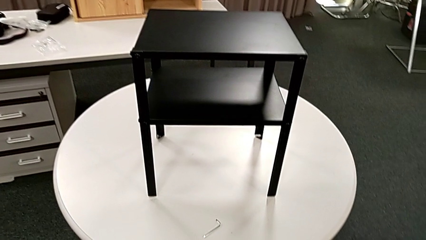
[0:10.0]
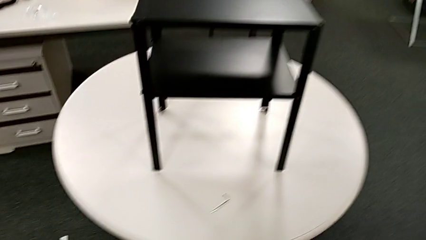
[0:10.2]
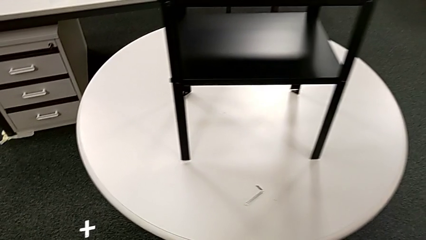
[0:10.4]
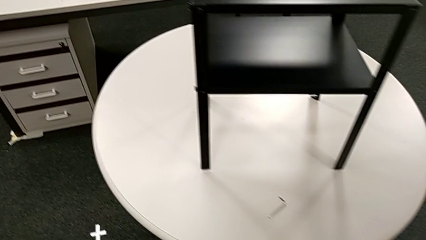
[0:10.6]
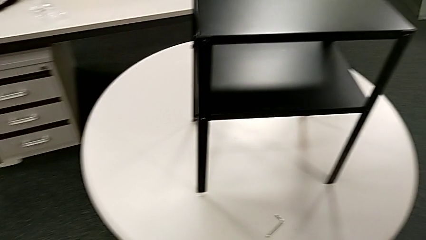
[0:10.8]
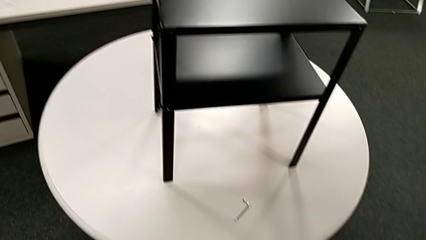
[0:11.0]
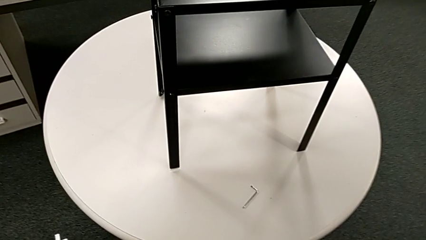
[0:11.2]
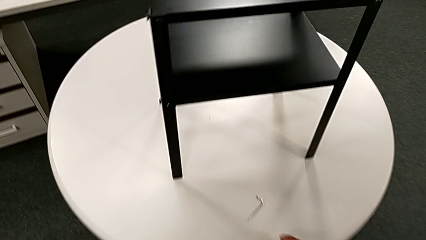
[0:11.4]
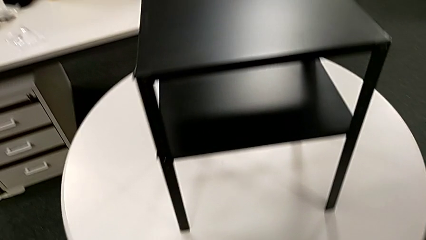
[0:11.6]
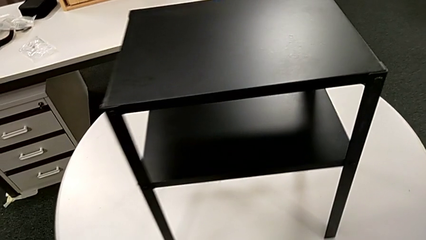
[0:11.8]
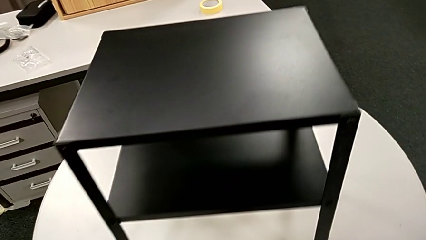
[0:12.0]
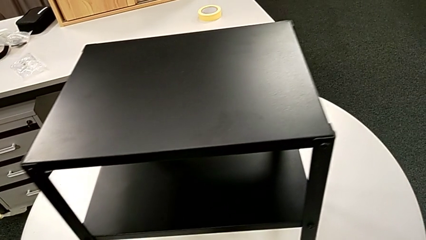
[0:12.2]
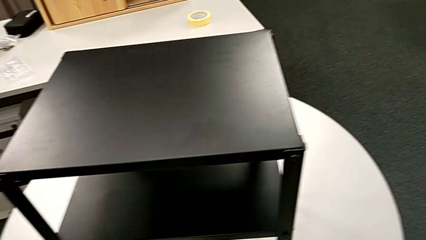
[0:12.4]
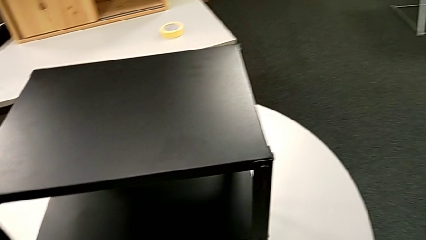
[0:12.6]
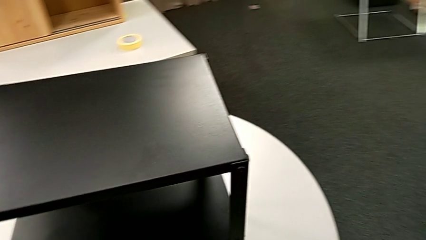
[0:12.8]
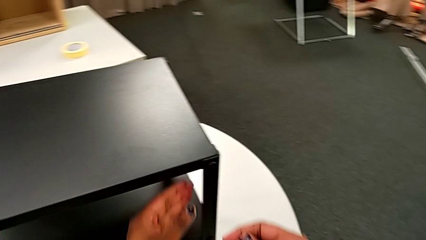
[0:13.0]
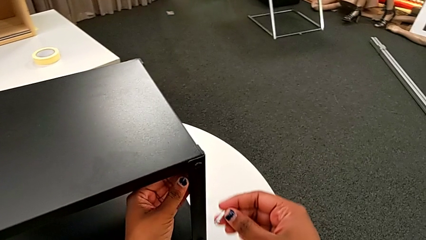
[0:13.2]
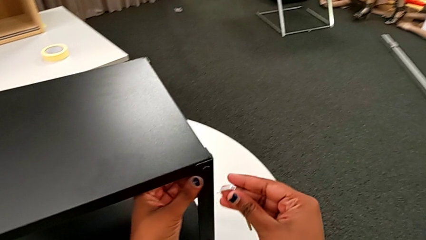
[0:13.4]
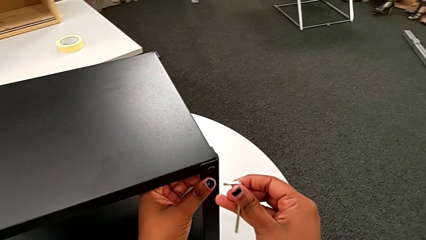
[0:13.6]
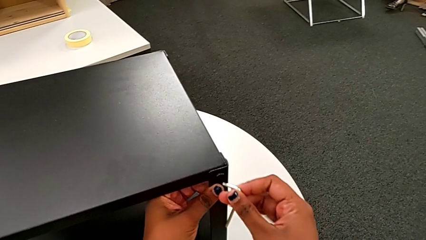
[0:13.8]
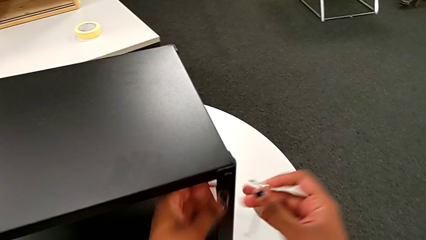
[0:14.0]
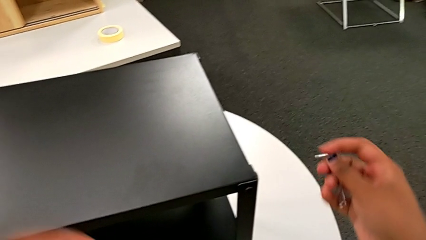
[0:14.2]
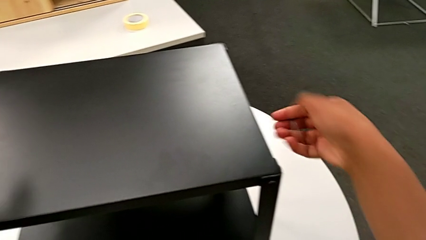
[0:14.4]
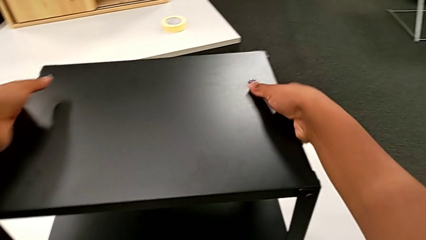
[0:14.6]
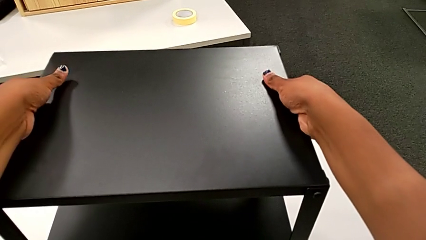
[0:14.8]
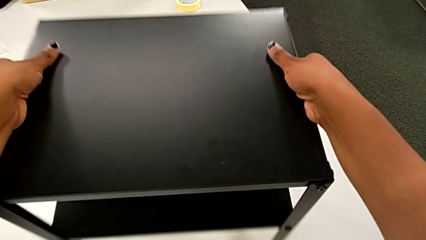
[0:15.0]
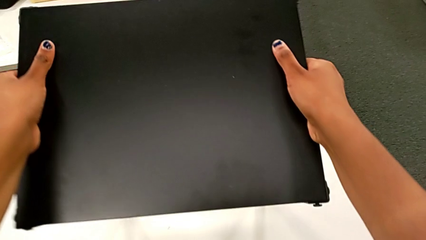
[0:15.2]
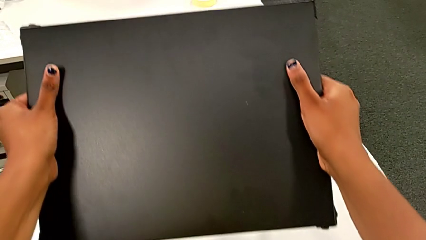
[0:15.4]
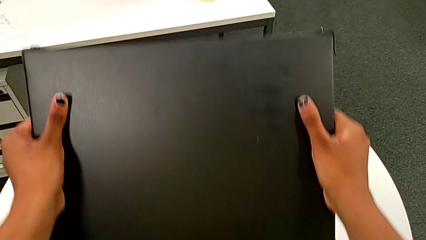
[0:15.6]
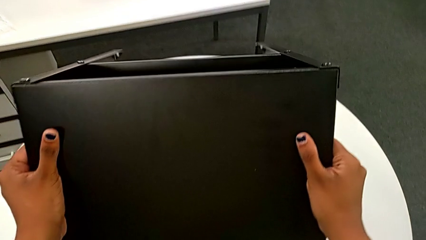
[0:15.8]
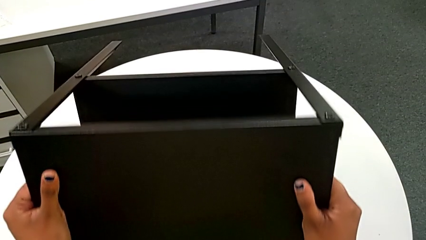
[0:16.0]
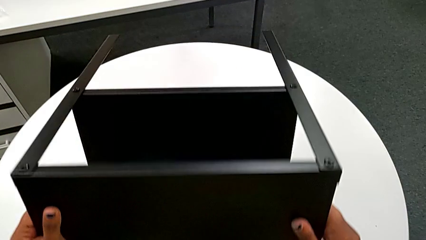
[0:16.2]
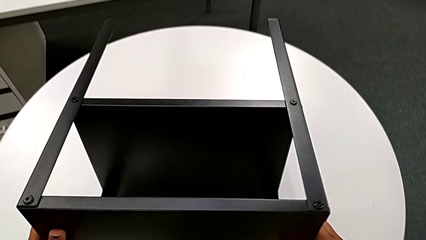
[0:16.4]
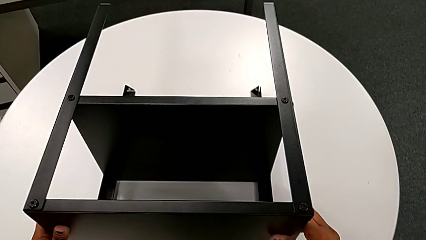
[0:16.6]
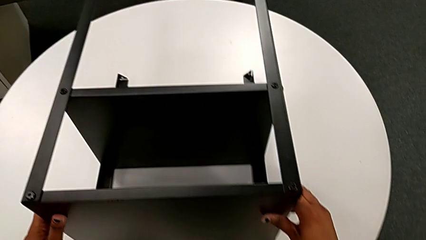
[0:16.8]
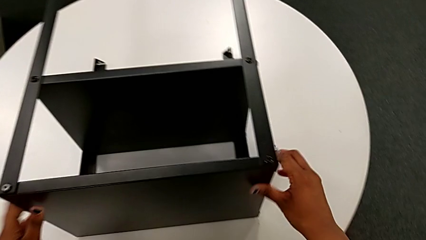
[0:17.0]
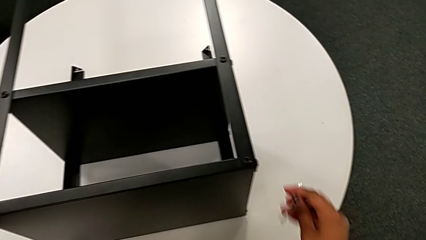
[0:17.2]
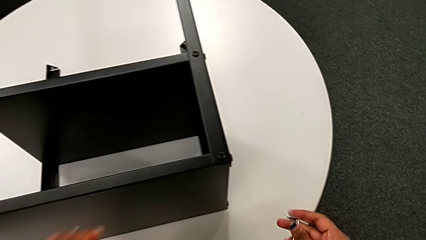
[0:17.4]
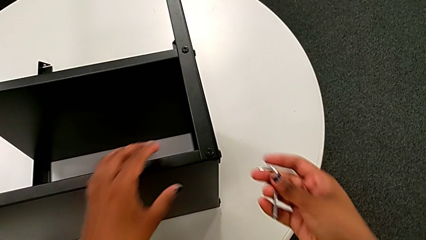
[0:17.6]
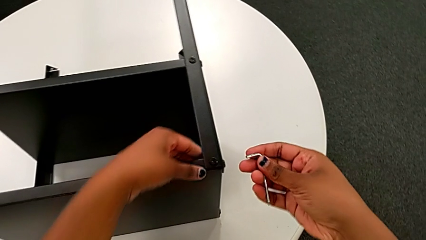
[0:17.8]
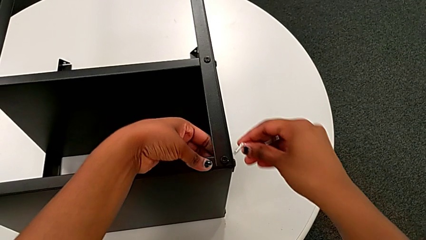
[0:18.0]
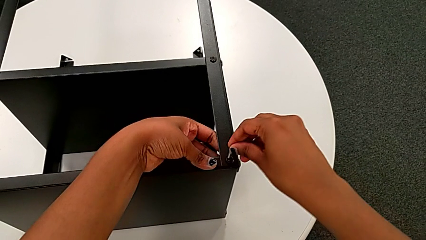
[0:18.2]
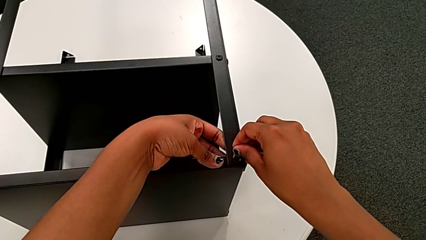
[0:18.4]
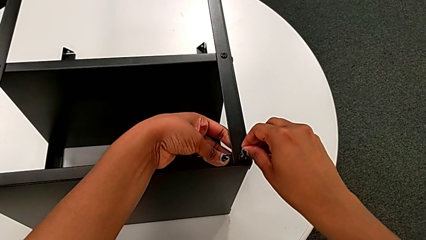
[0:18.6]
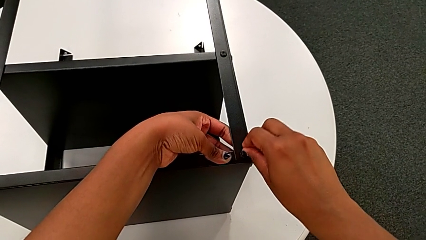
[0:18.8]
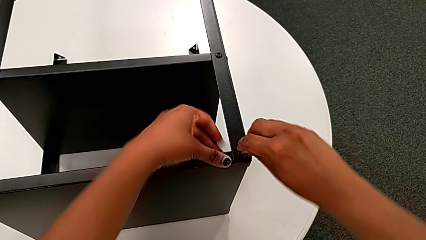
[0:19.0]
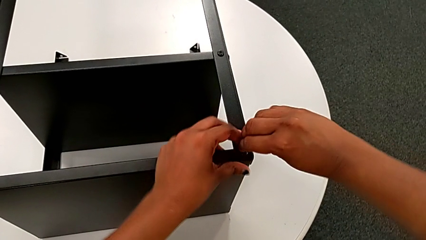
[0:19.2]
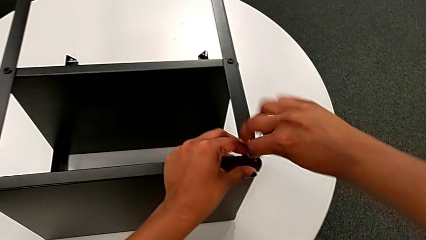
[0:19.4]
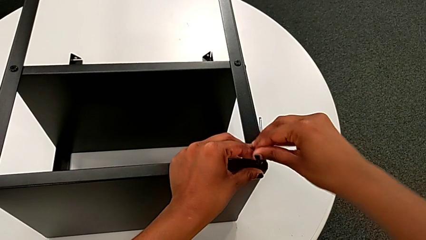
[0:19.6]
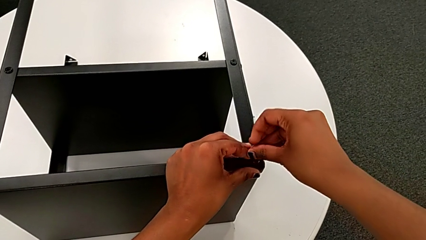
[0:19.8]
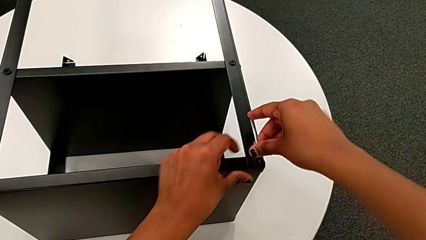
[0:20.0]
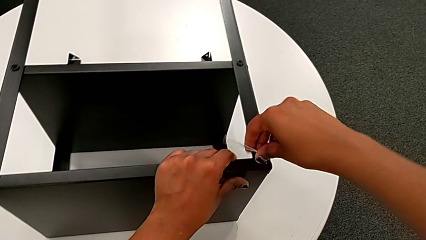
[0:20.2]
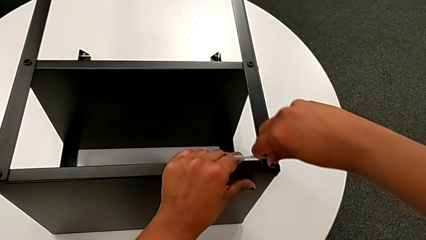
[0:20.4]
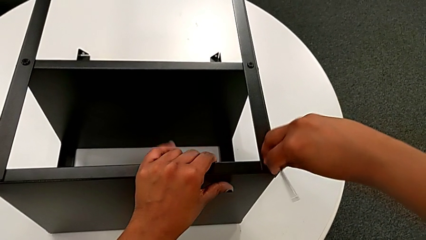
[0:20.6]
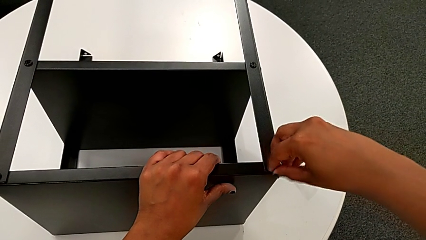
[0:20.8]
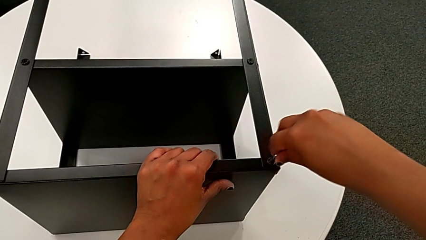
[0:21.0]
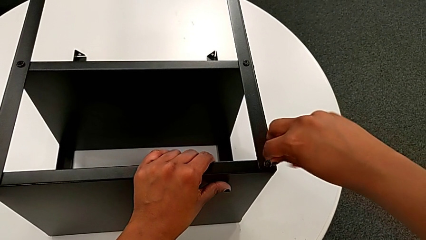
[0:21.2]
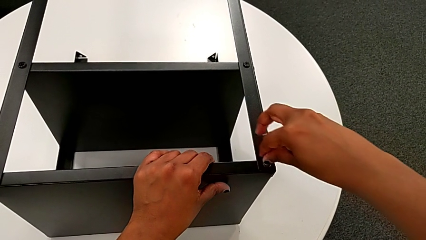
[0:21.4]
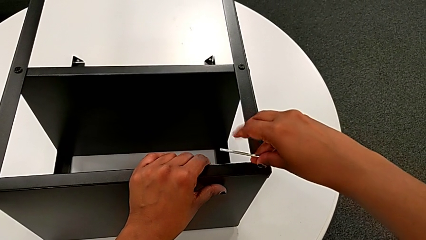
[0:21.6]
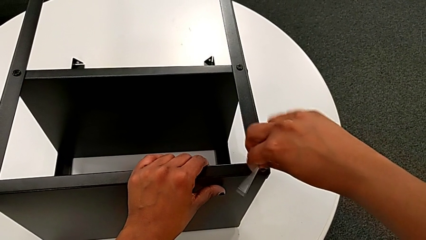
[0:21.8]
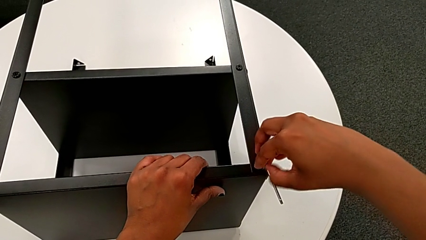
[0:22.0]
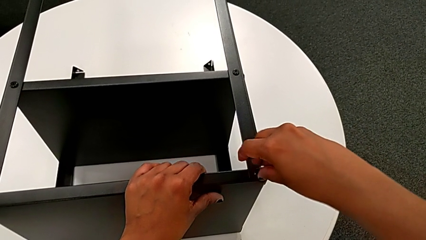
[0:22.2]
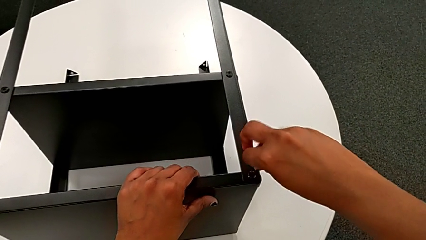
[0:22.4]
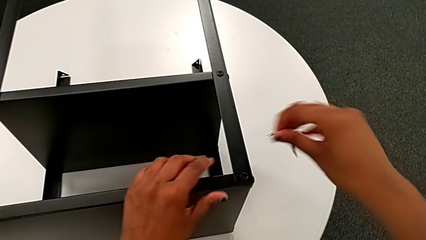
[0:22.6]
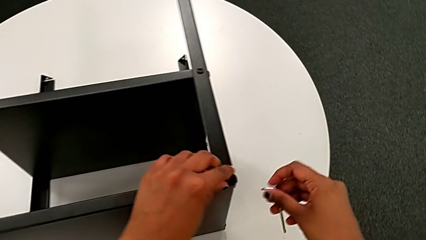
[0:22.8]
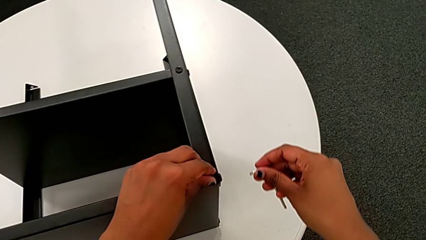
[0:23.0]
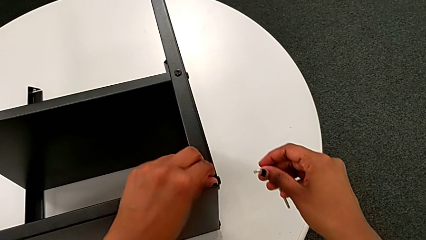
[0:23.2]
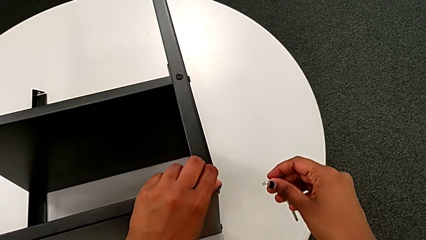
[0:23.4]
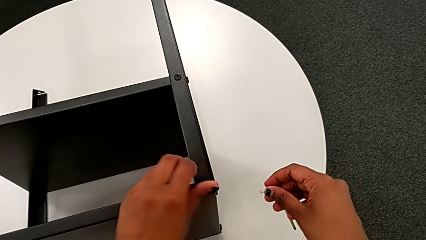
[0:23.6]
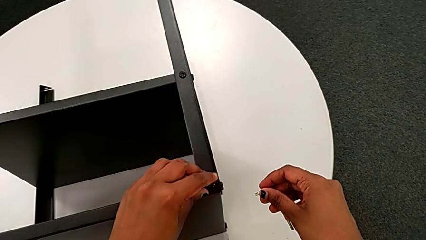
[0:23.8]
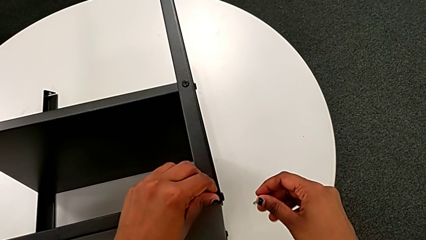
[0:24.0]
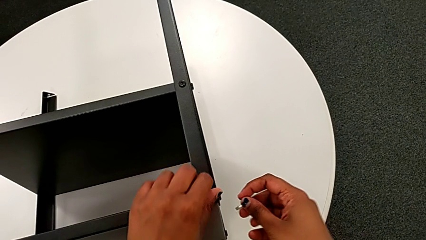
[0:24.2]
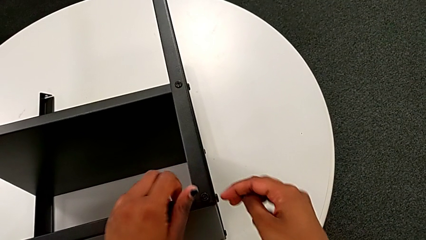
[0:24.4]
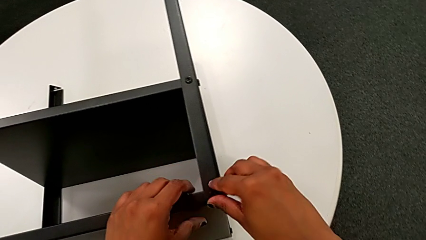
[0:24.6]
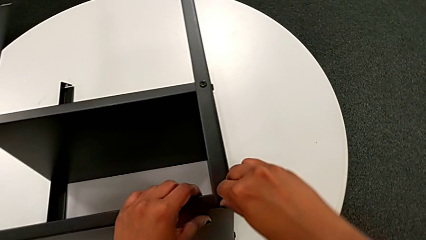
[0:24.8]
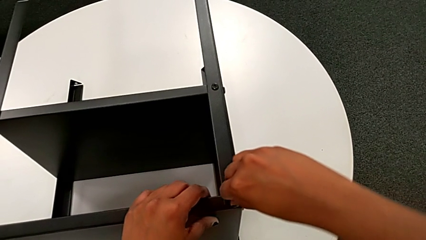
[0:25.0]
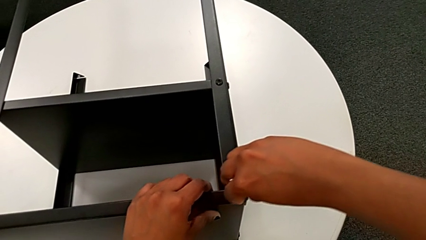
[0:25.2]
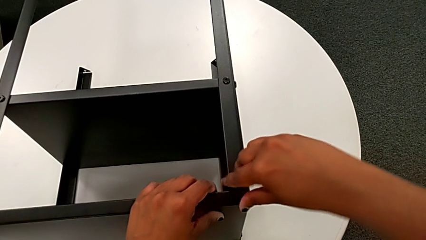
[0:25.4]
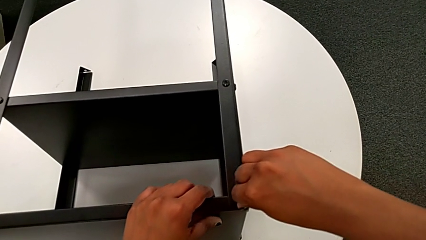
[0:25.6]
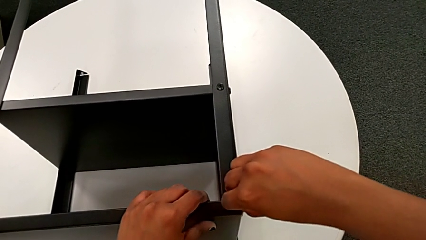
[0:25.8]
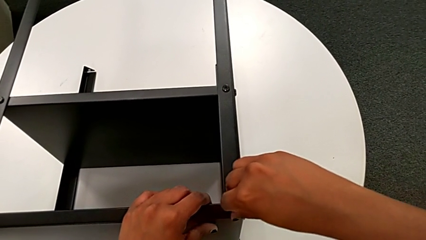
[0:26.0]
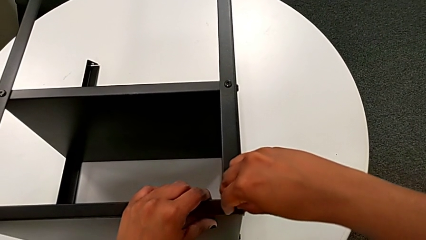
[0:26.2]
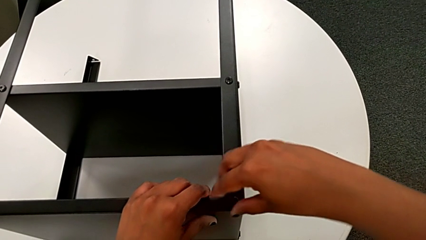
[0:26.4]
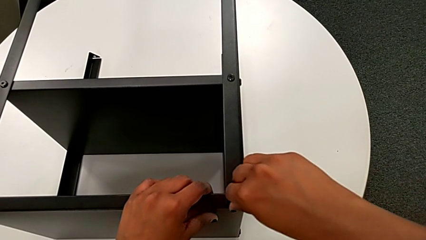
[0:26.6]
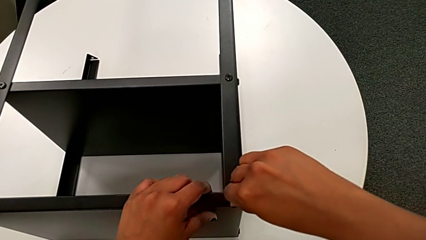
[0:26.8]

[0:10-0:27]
The camera wearer is disassembling the topmost table. They grab the Allen wrench, insert it, flip the nightstand, insert the first Allen wrench, unscrew the first hex socket head, withdraw the Allen wrench, unscrew the first hex socket head and disassemble it.
